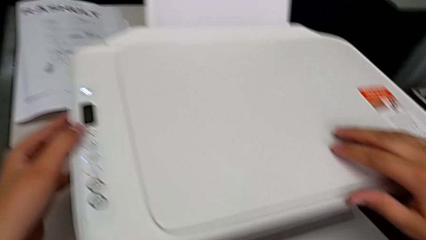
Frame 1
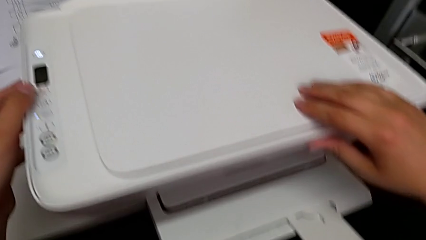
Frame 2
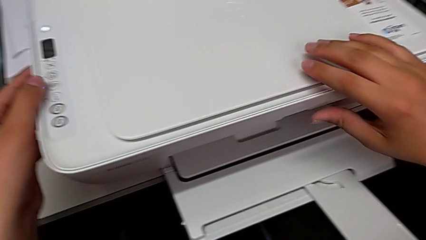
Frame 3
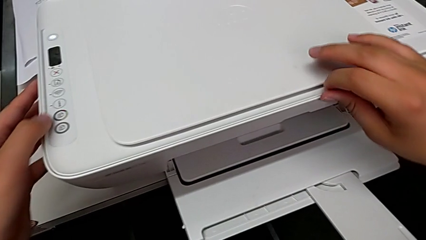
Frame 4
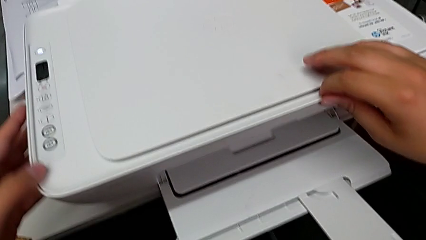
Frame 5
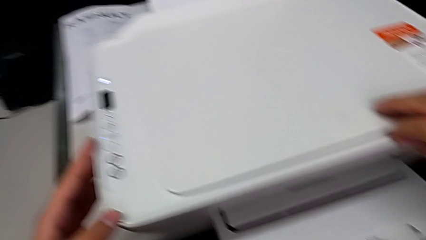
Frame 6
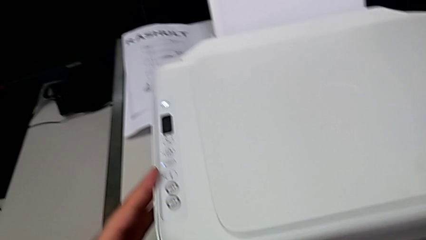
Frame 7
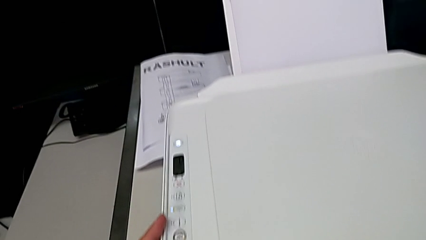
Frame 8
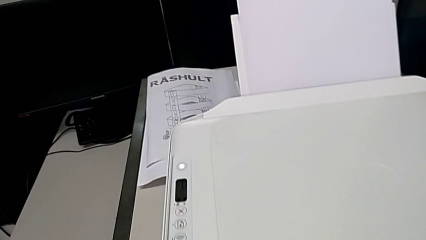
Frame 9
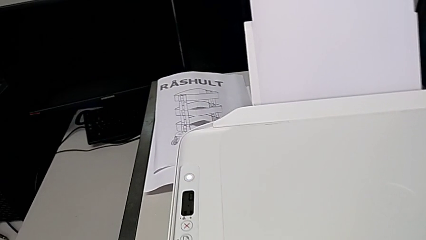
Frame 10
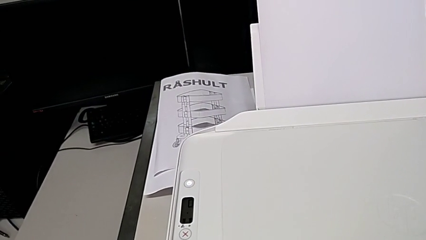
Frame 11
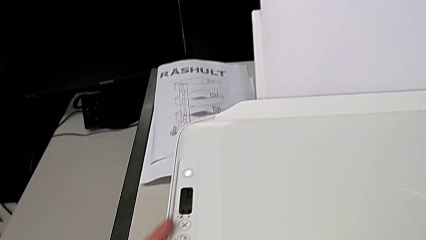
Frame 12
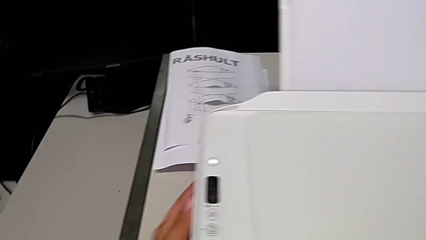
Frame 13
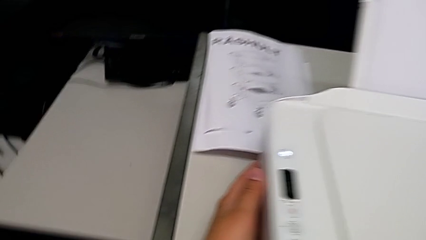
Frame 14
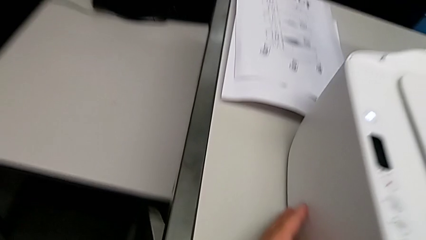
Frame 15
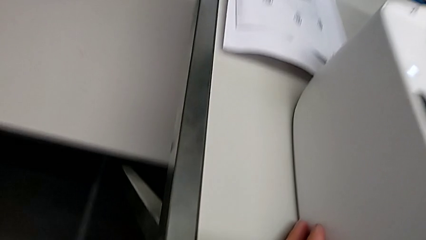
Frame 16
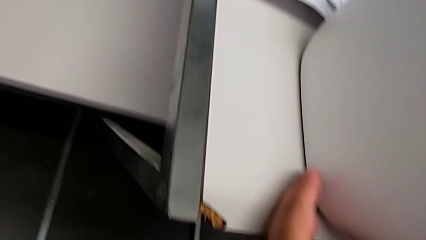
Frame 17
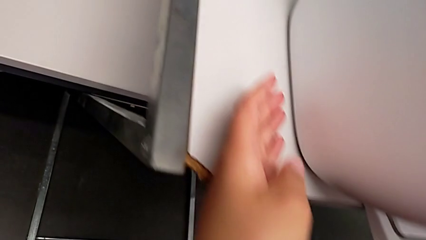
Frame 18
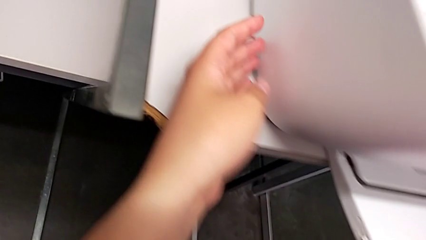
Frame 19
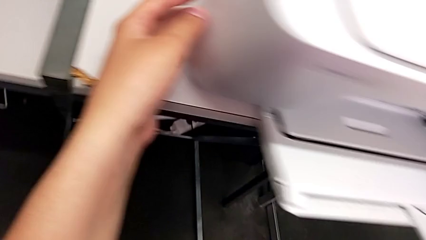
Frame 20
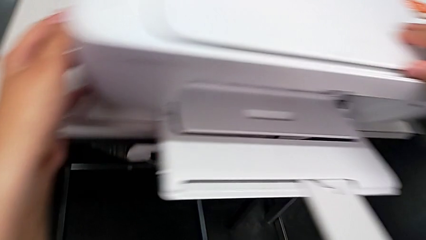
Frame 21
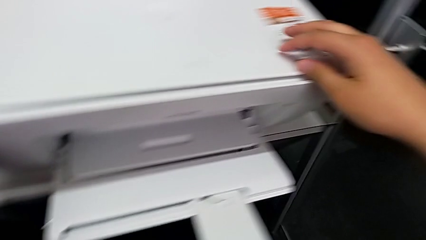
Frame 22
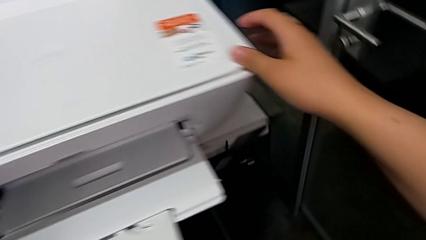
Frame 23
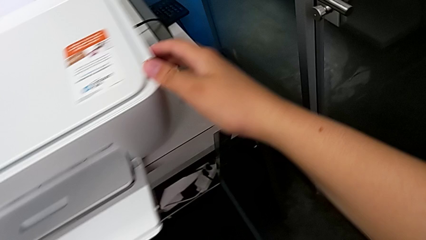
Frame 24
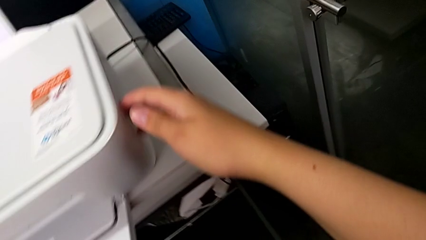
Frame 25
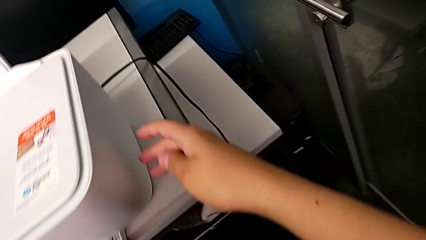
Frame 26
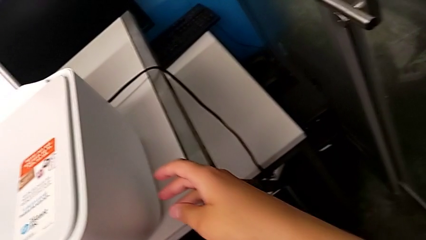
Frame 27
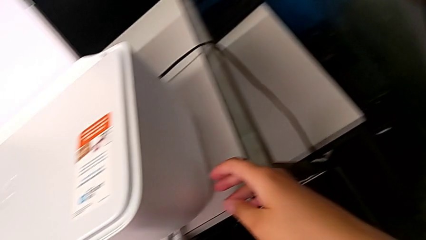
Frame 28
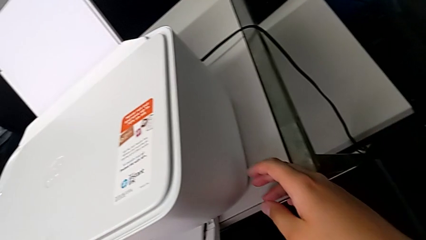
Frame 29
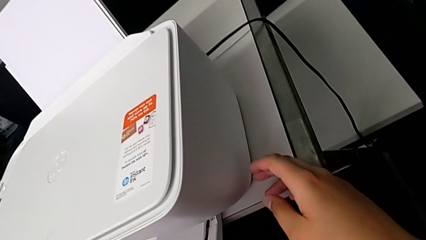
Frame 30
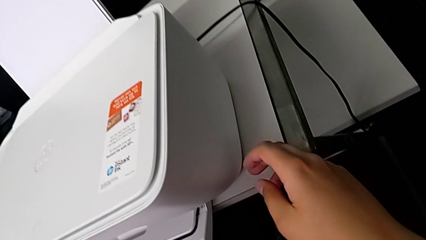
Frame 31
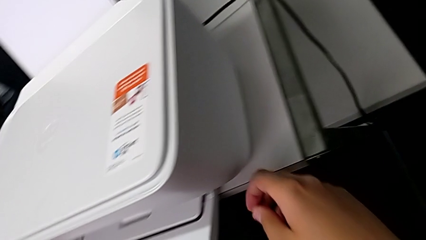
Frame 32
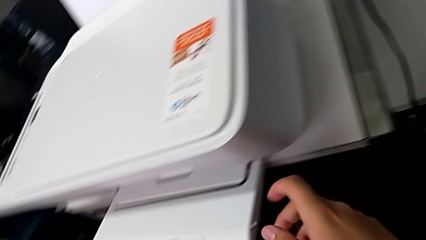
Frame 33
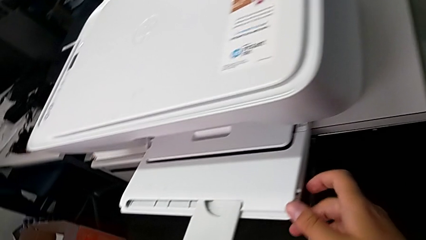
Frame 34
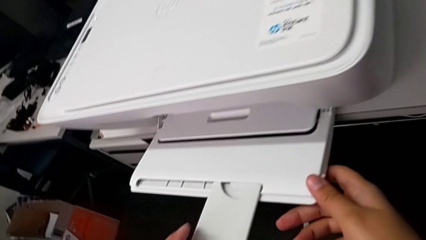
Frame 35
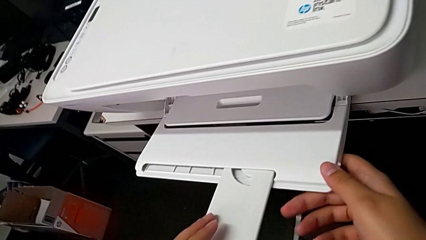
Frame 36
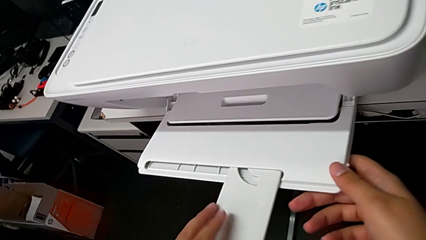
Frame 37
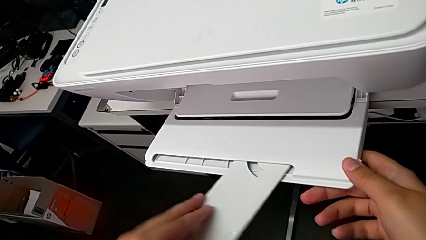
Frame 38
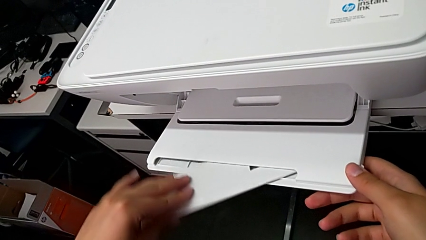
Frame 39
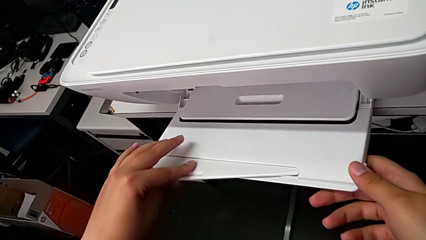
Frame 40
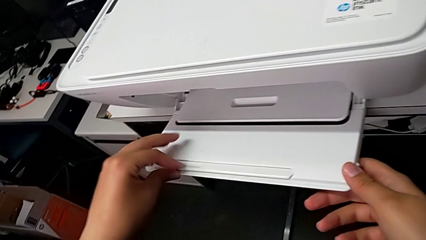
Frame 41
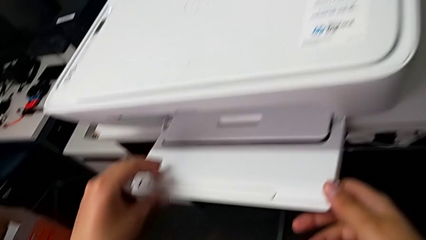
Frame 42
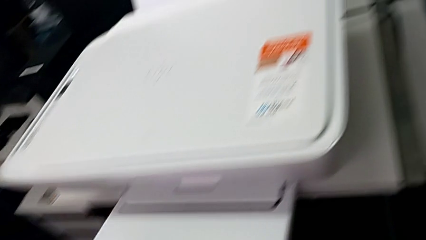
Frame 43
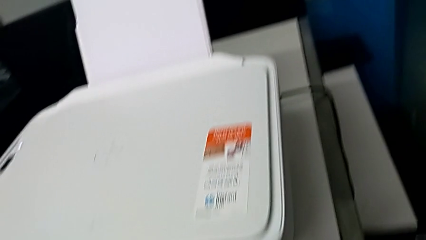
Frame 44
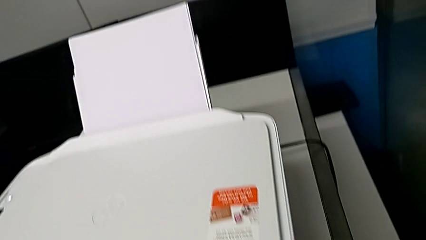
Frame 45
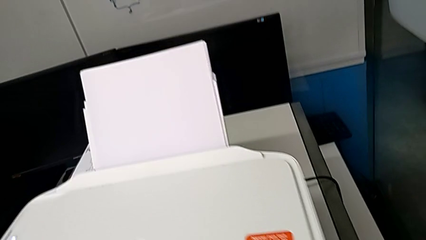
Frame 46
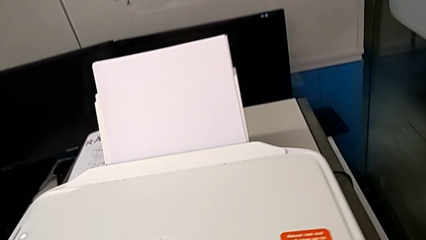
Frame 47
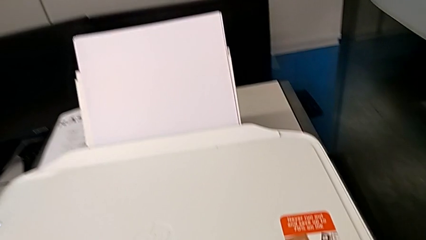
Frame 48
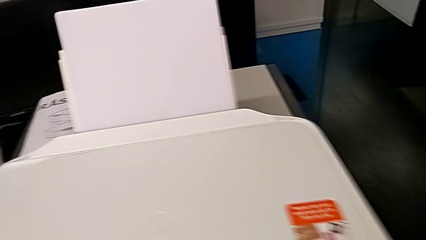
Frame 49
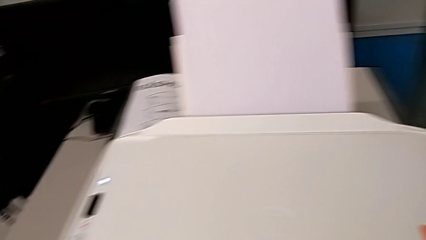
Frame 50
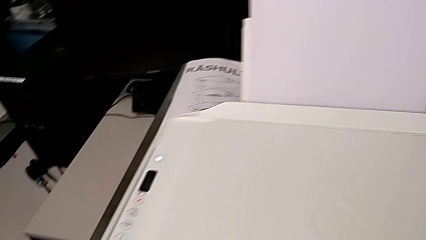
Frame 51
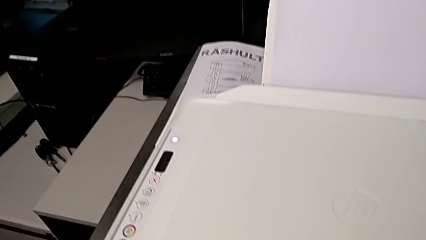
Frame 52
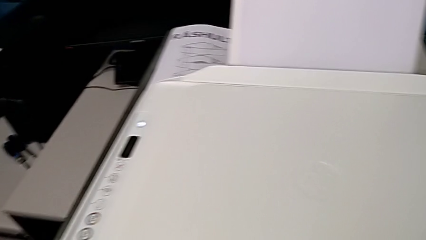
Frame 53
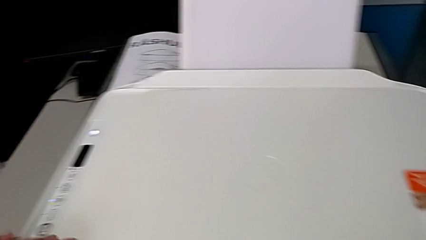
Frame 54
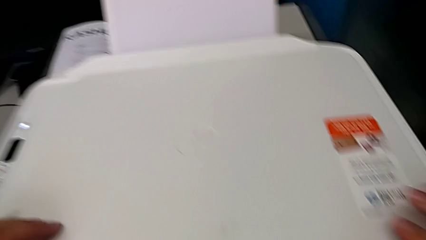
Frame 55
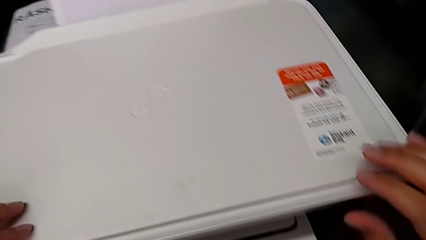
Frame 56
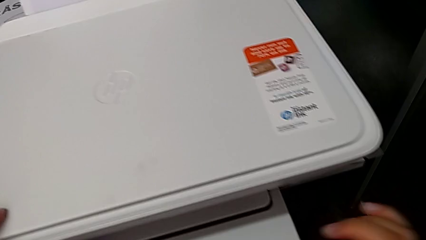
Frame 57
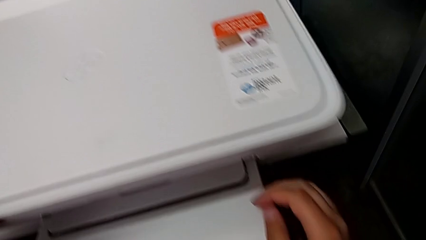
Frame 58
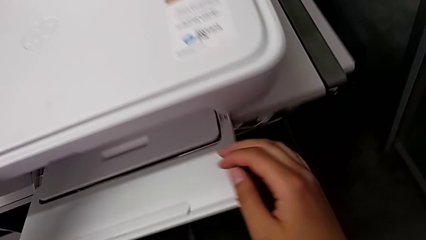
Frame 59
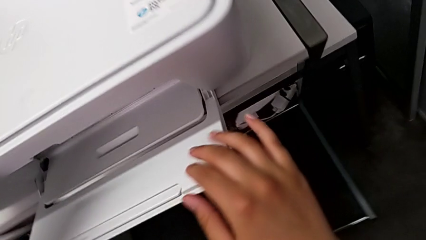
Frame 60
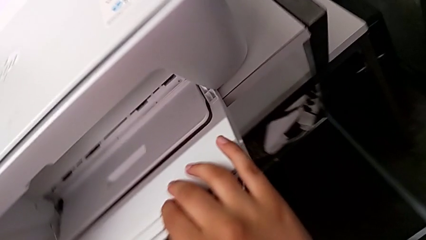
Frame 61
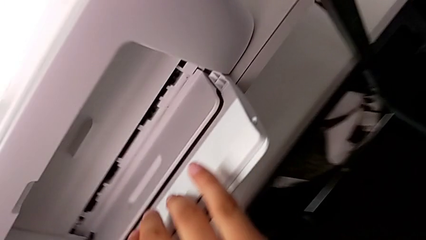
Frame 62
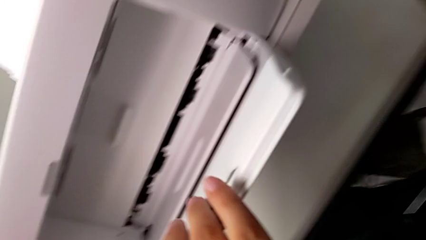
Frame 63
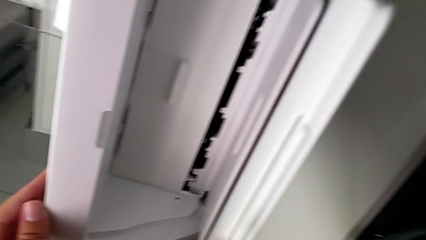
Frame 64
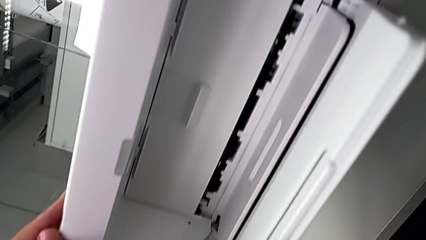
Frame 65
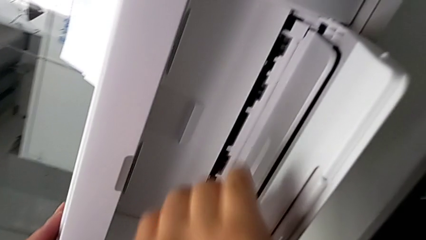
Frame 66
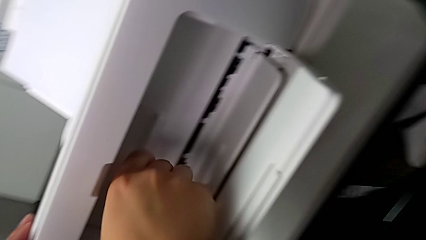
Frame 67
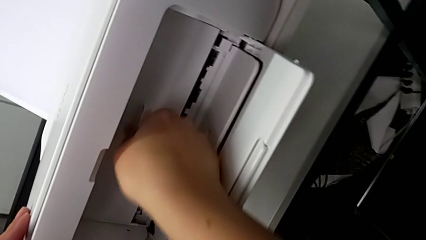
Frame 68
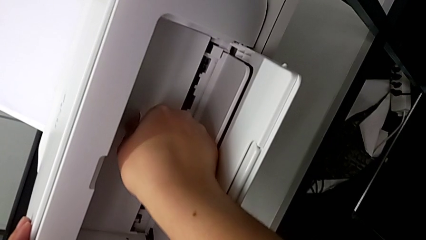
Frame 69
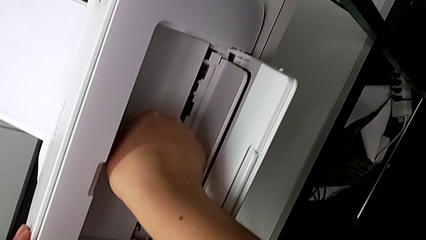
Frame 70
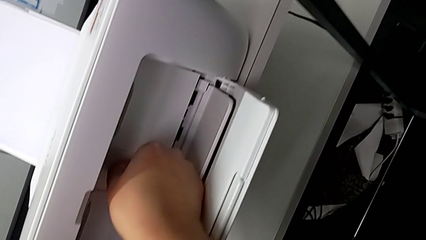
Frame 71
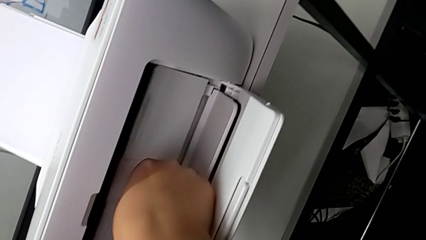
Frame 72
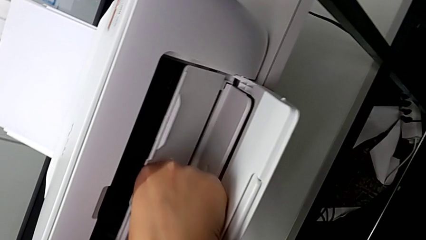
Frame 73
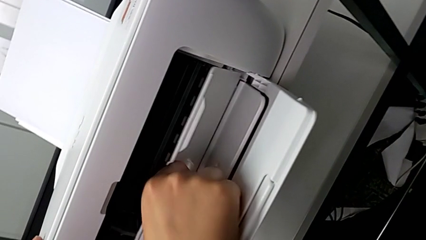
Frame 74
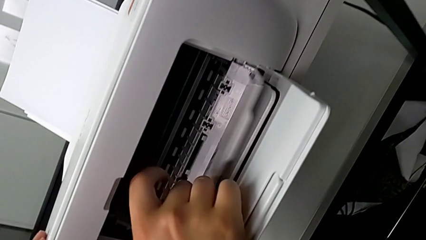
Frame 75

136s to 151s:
The camera wearer is inspecting the printer. They inspect the left printer, inspect the right printer, close the extending paper tray, inspect the top printer, inspect the front printer and begin to open the cartridge gate.

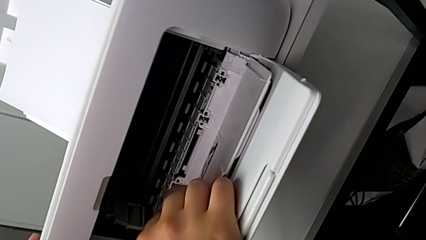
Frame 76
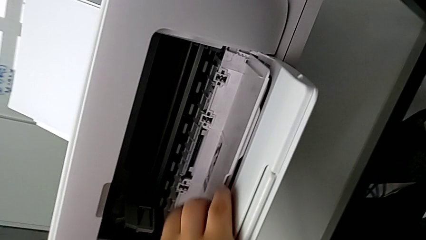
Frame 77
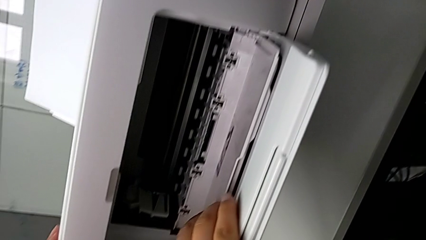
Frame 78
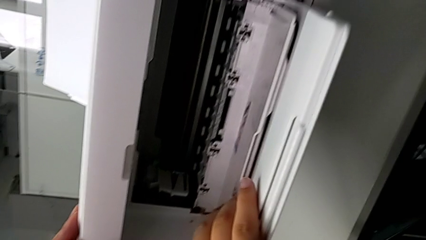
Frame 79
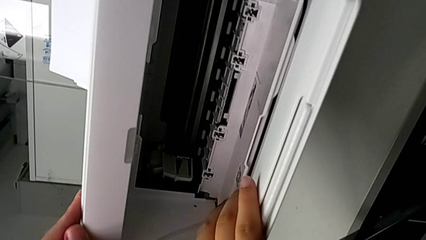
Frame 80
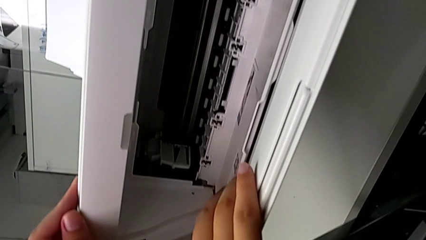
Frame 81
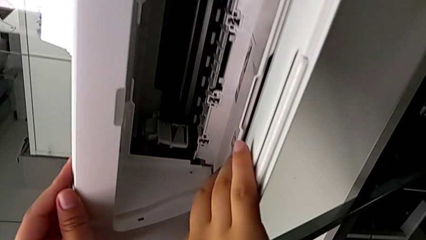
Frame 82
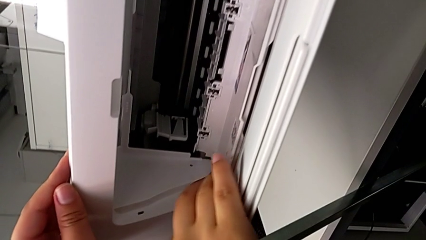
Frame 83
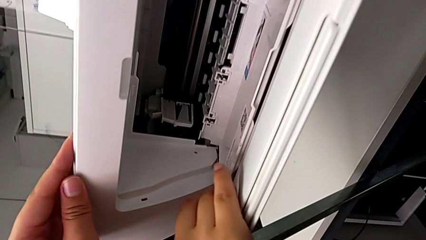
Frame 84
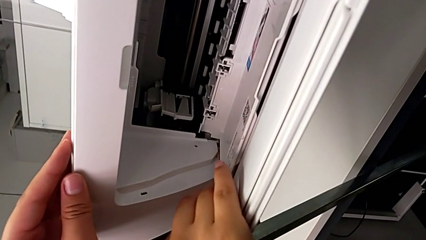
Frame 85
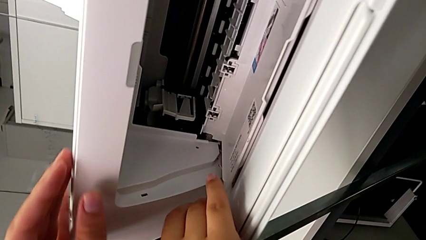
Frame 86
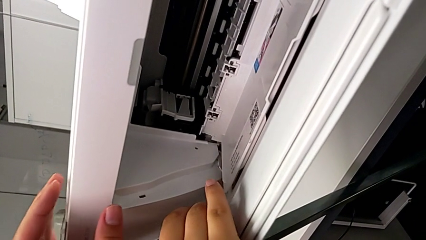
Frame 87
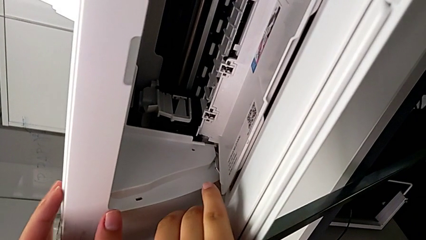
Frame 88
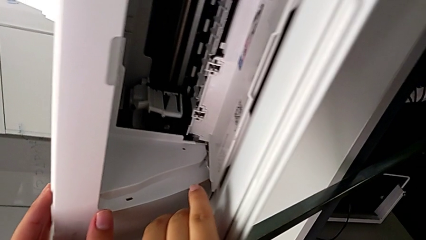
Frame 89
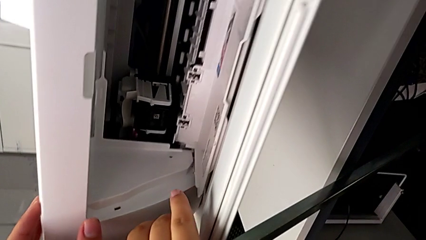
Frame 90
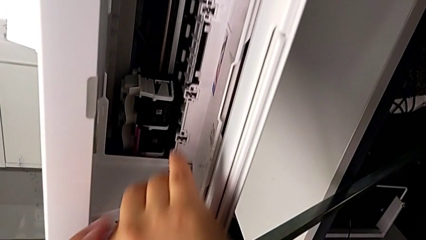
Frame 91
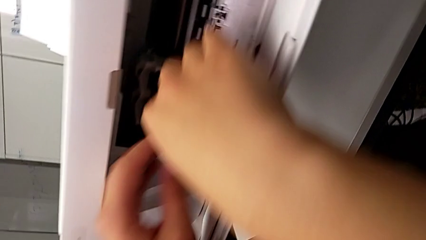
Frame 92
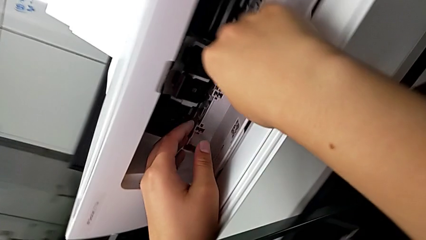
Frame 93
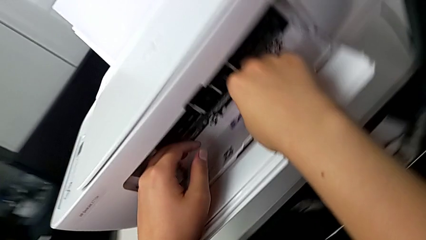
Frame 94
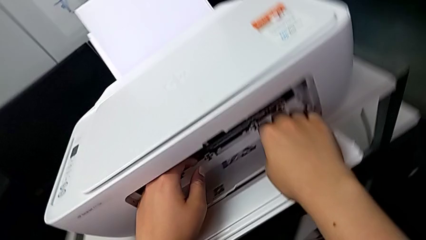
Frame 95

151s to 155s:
The camera wearer is removing the ink cartridge of the printer.
